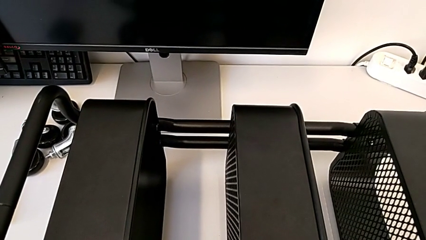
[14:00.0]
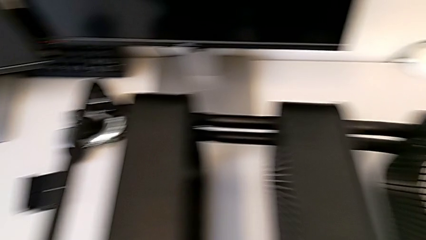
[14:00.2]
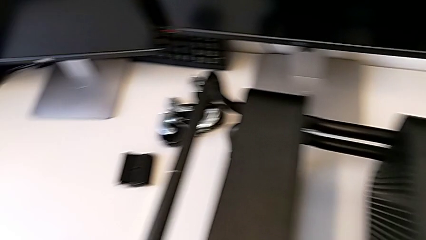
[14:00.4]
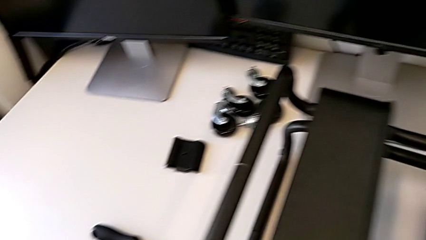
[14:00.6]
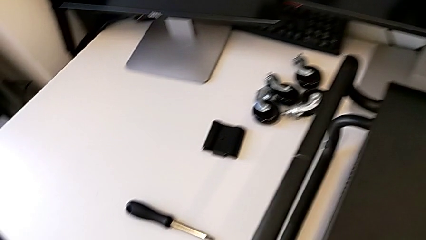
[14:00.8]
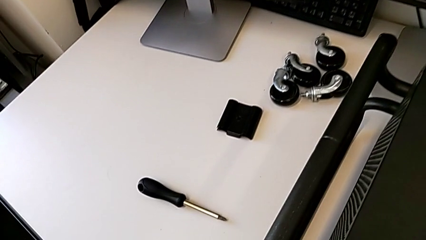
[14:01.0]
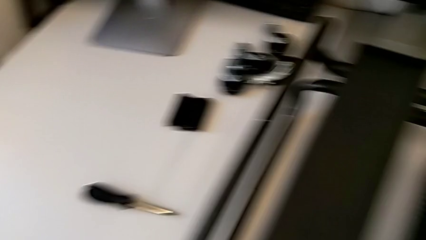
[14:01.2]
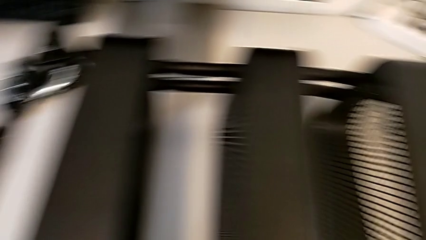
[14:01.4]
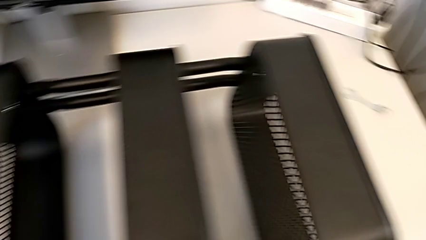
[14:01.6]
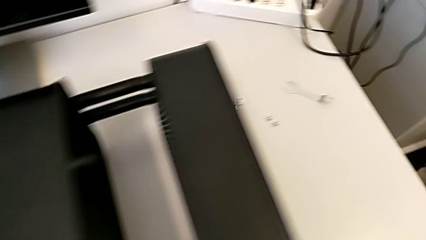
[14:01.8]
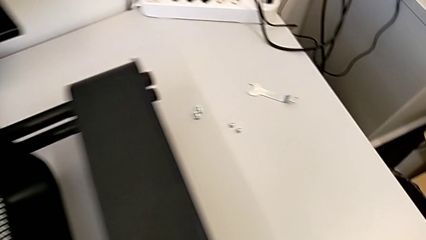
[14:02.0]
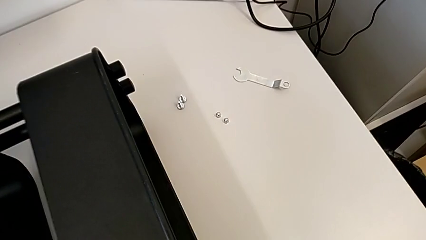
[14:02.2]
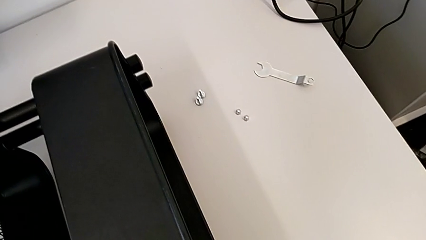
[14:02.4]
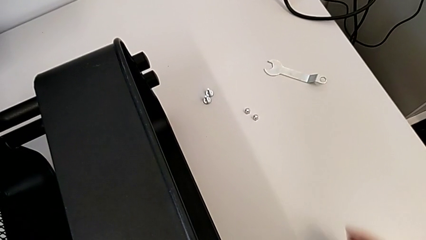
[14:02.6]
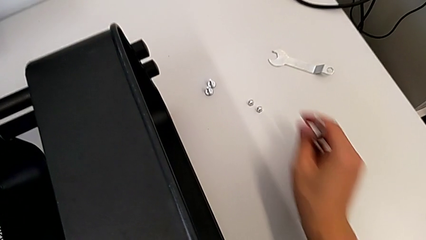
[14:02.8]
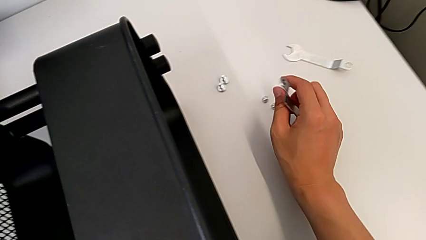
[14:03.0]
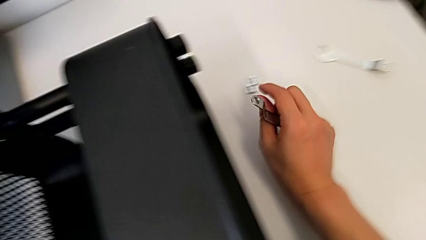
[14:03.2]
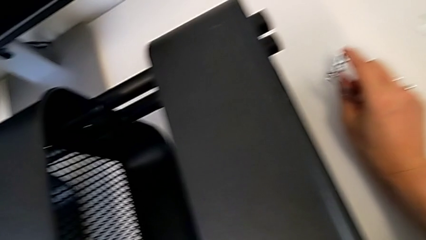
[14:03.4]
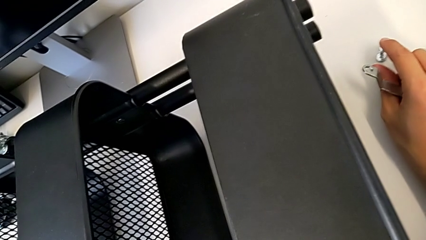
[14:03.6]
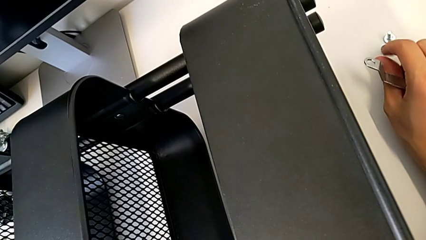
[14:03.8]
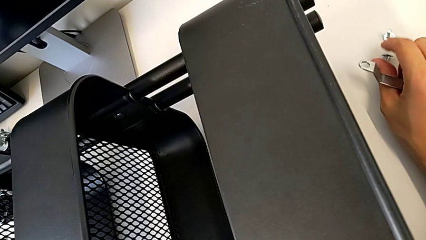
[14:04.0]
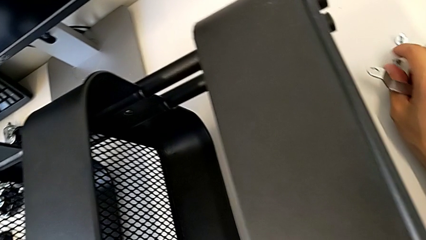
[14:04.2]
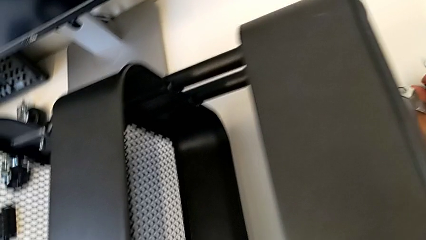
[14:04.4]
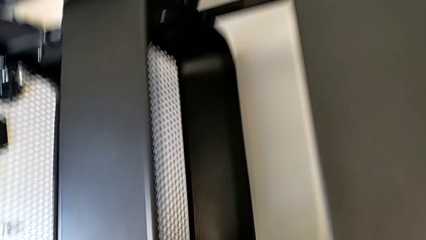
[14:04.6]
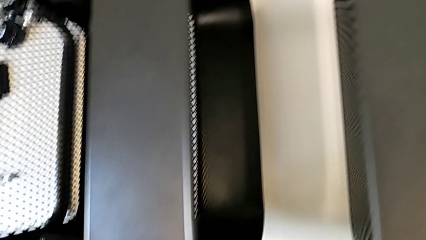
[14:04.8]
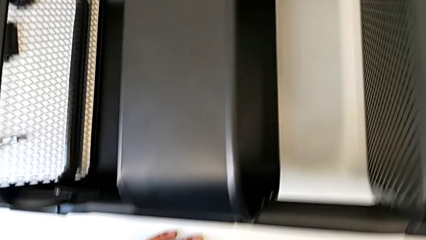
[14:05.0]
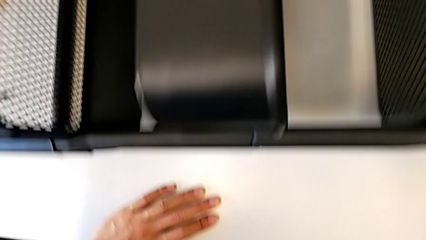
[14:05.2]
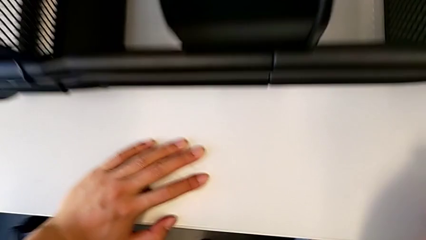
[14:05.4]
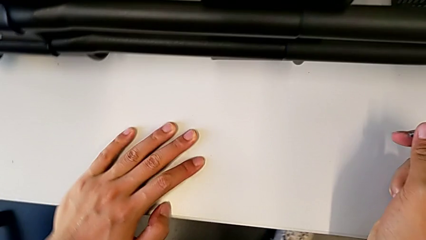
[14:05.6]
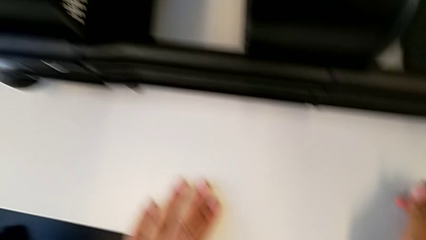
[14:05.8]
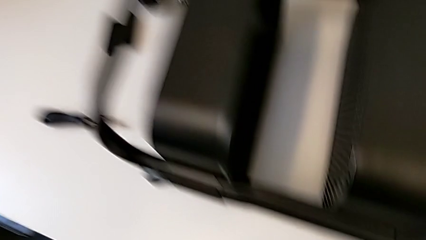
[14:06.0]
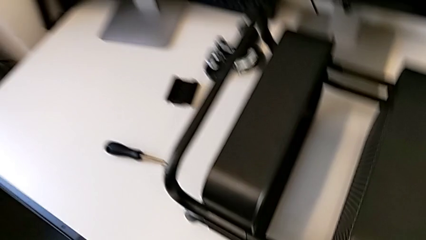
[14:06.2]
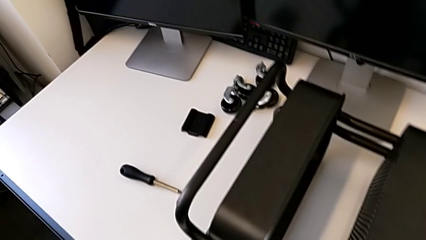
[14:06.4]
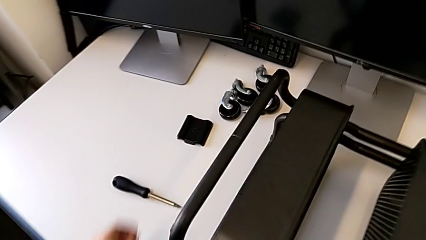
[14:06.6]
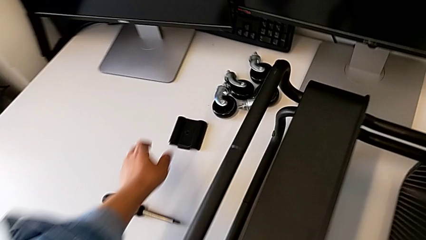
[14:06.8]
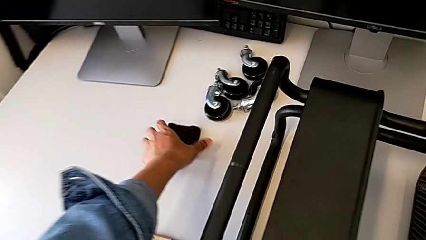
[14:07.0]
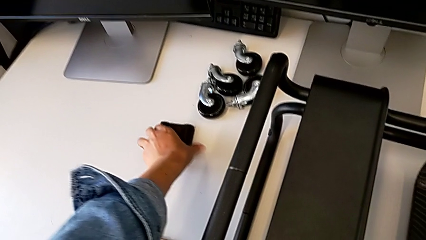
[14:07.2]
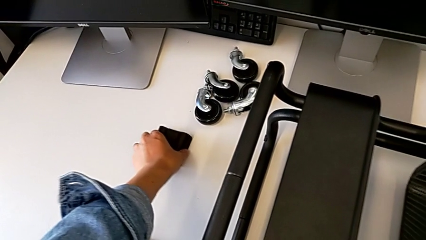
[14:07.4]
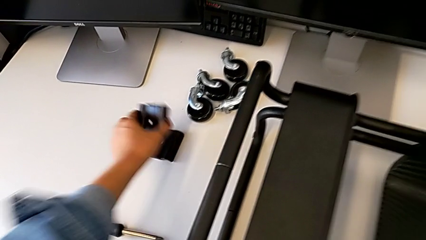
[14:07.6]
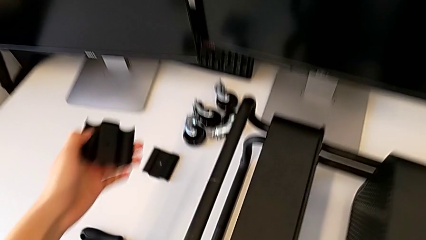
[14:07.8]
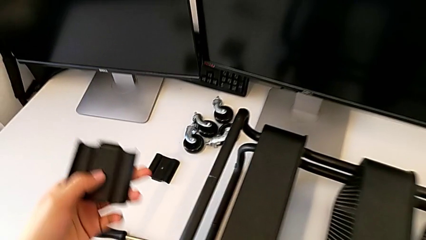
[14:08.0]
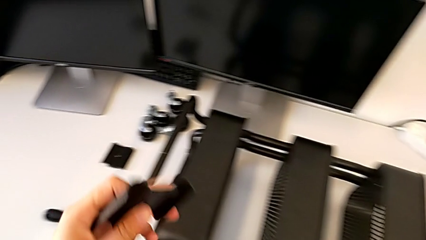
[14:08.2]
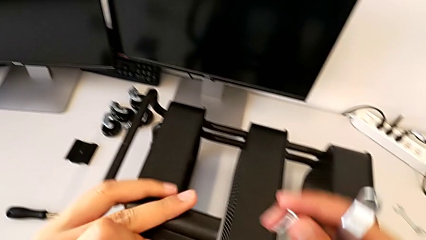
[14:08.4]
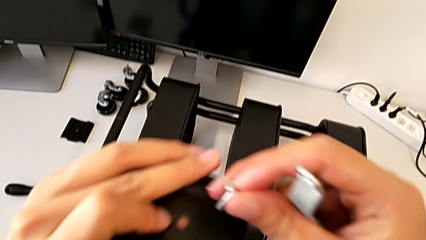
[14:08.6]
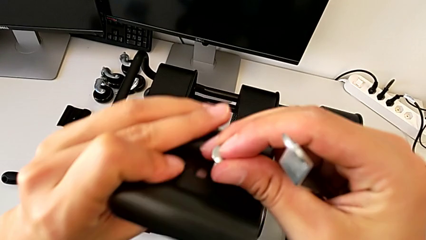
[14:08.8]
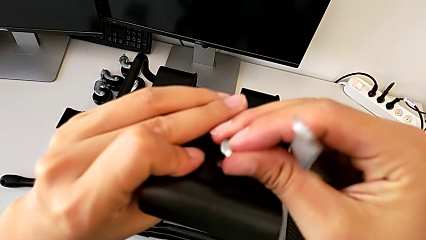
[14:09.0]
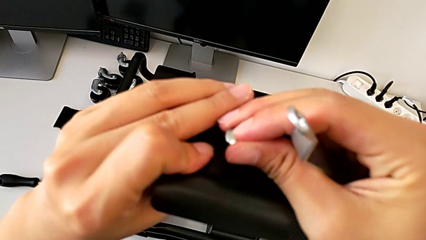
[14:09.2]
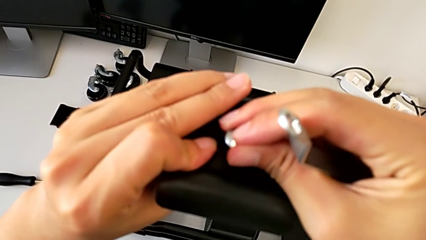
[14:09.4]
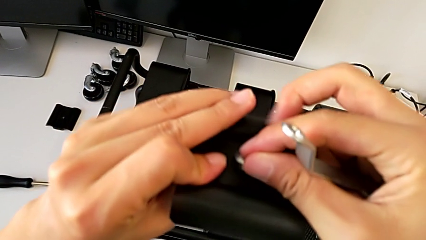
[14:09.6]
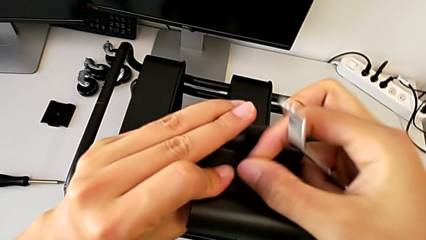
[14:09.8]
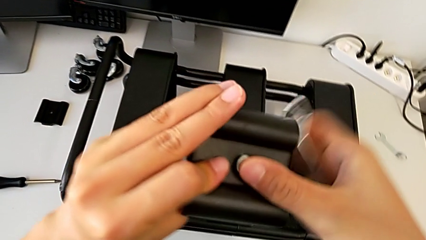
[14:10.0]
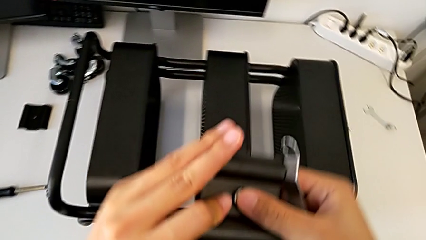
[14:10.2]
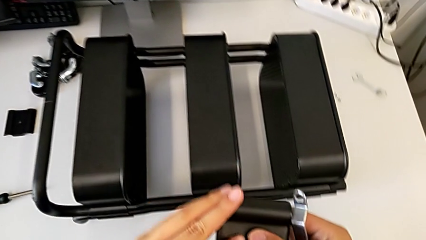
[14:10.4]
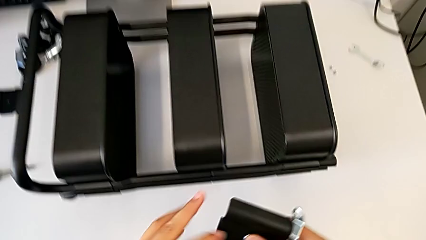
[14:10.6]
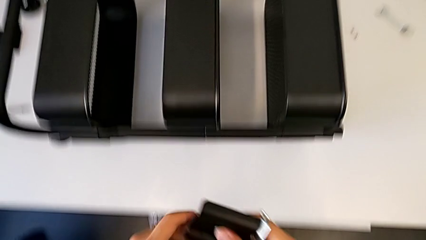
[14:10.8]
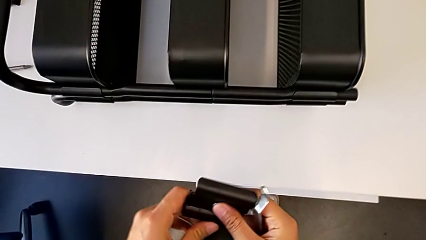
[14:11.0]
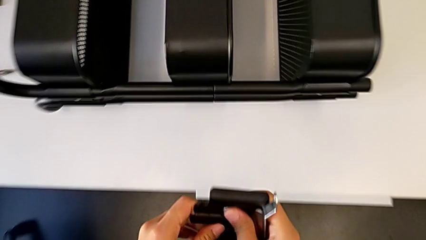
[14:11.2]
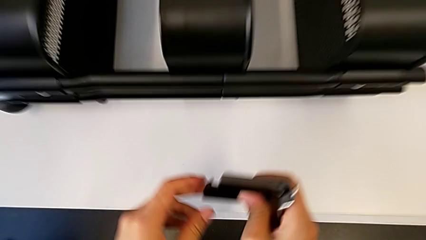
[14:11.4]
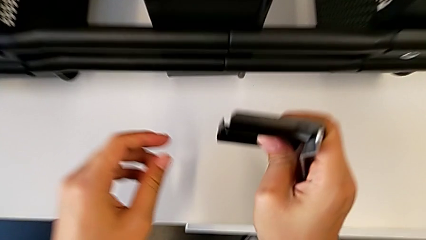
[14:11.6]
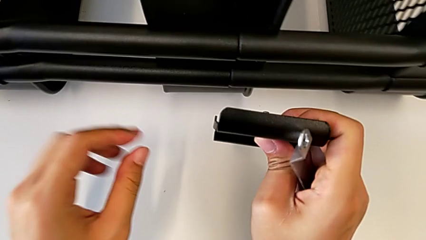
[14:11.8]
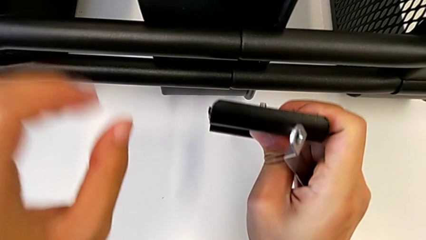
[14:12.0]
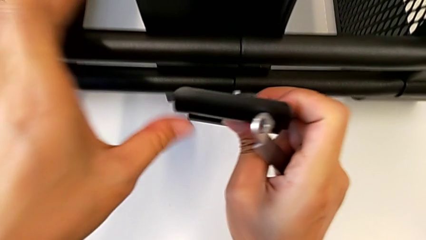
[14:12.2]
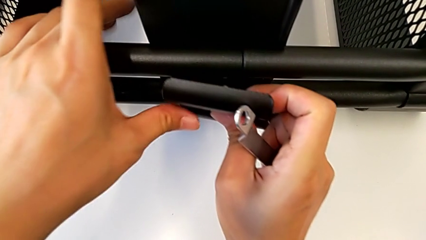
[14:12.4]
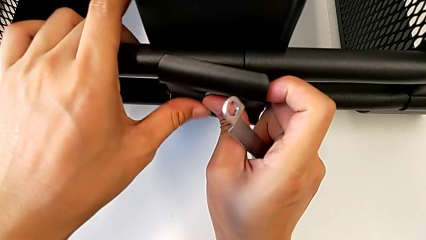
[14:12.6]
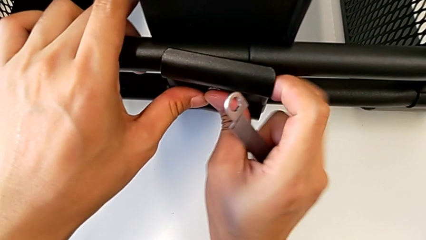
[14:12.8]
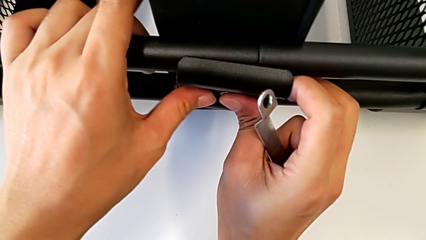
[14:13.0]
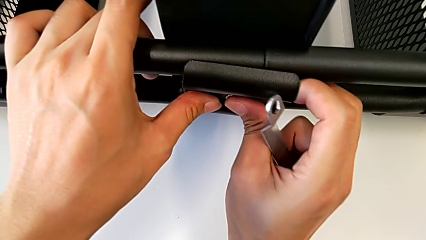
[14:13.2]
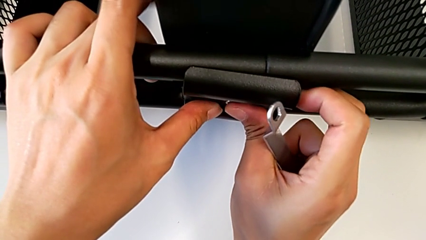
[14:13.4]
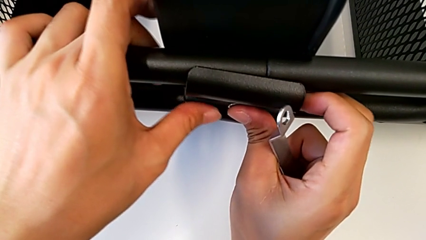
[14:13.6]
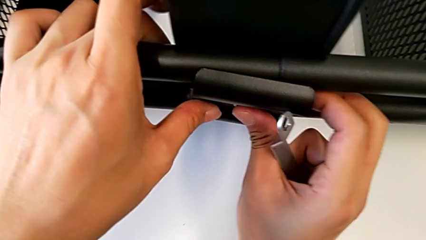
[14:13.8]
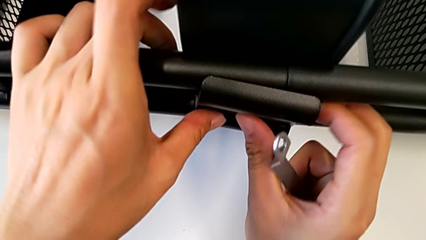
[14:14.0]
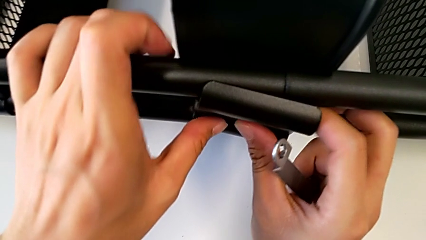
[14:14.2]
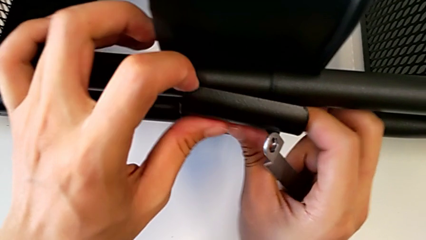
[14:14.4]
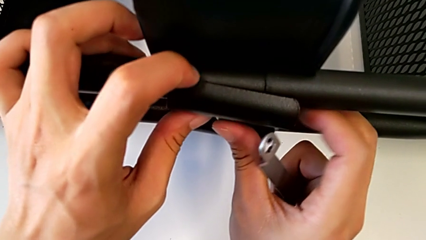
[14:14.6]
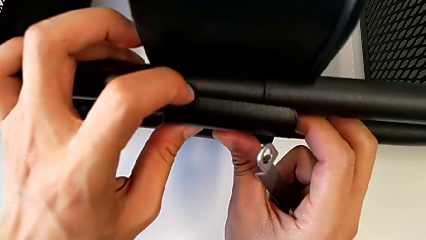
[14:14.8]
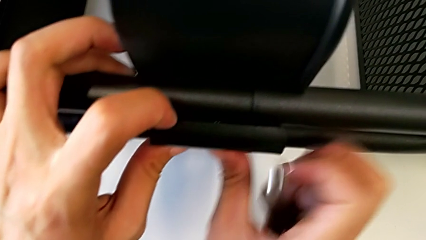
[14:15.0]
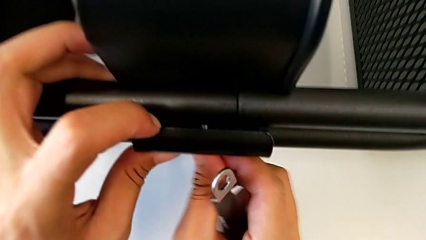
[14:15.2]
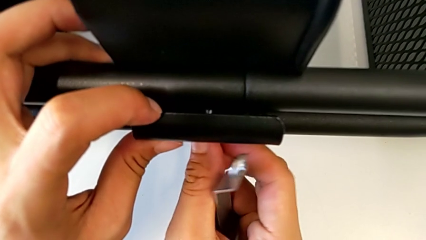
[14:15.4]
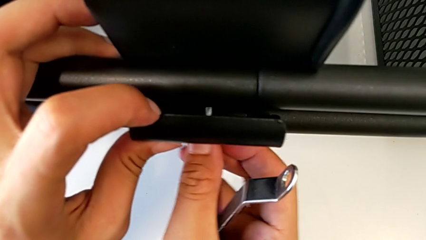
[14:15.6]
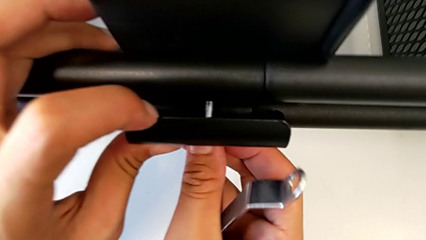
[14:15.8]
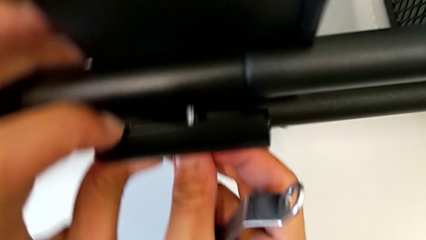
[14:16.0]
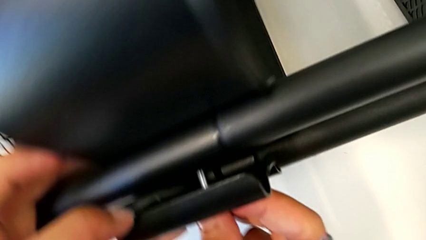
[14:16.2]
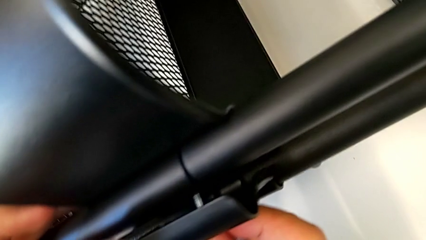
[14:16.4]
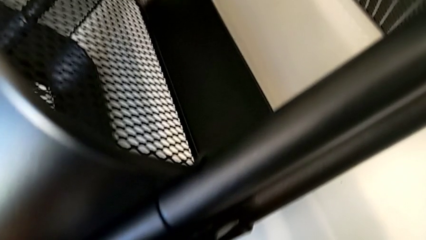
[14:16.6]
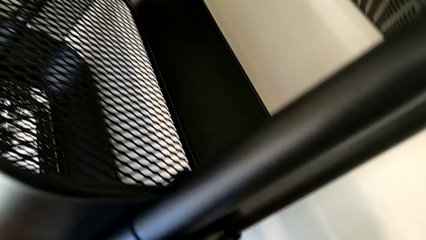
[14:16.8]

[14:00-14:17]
The camera wearer is screwing the middle box onto the bracket. They begin to insert the bracket.
